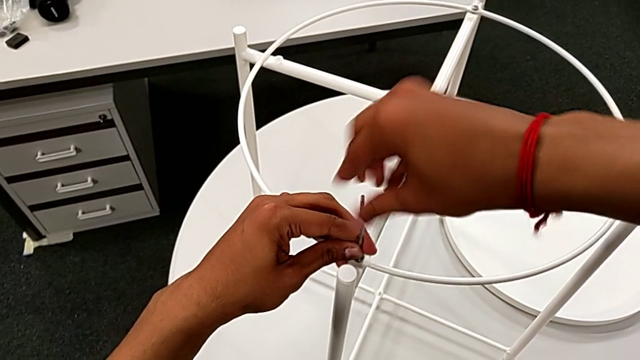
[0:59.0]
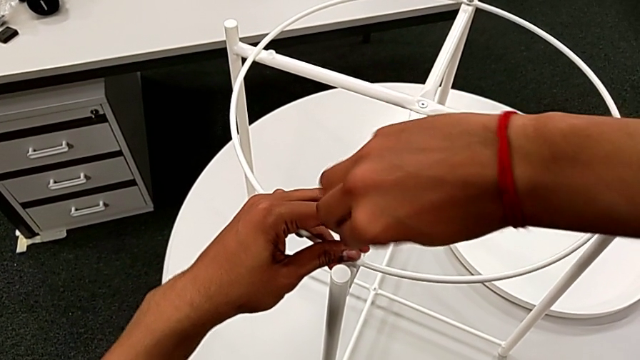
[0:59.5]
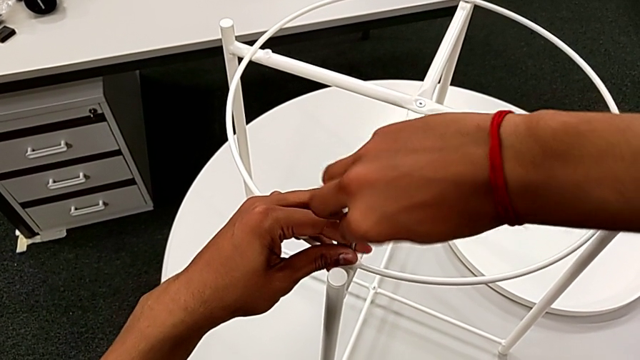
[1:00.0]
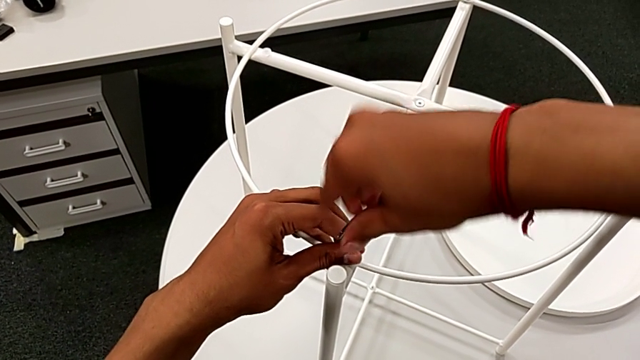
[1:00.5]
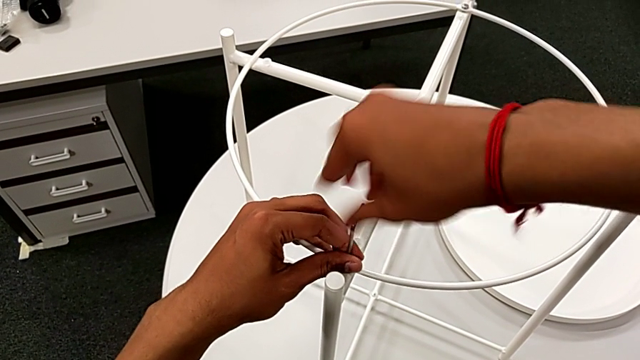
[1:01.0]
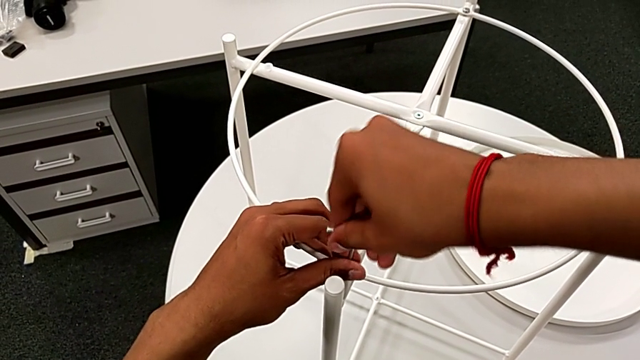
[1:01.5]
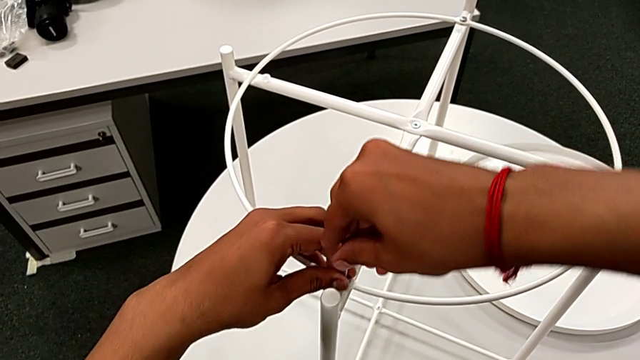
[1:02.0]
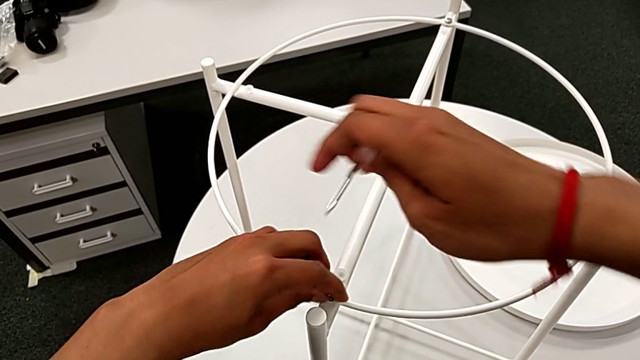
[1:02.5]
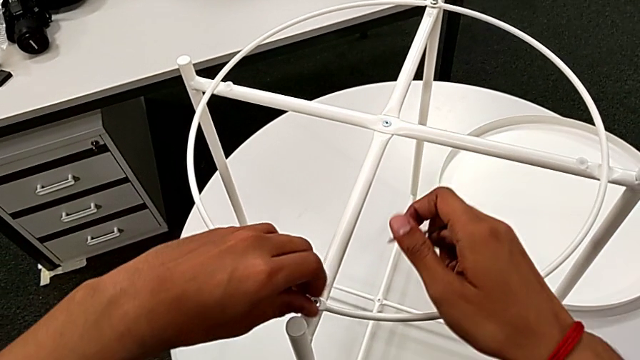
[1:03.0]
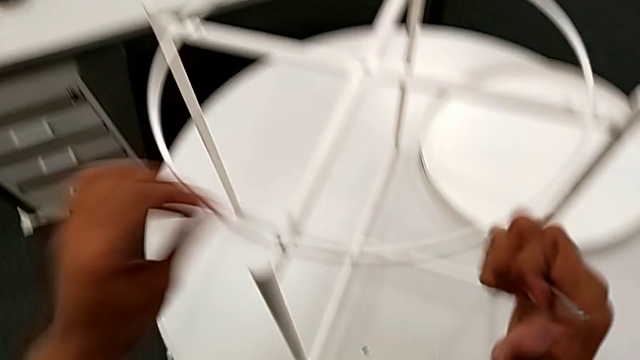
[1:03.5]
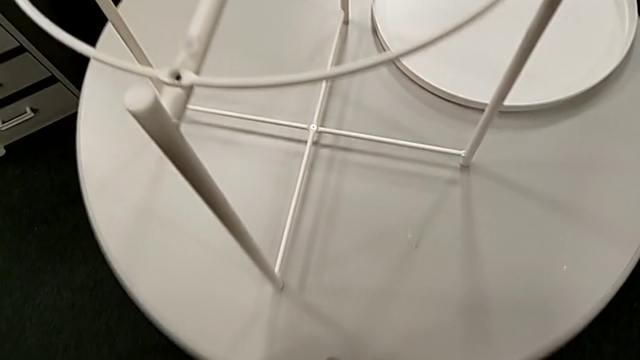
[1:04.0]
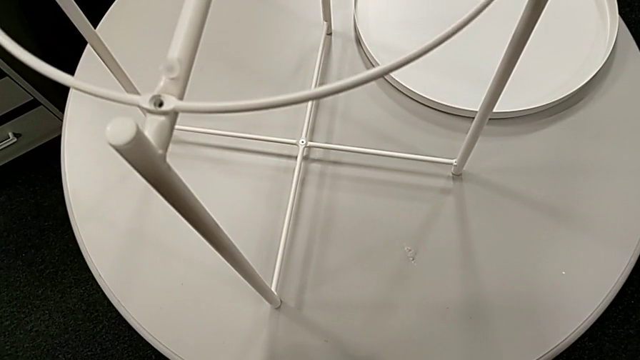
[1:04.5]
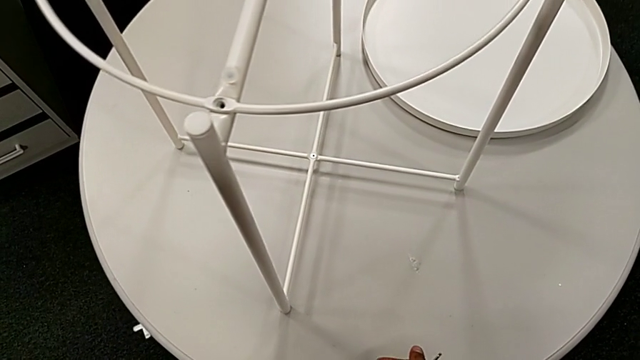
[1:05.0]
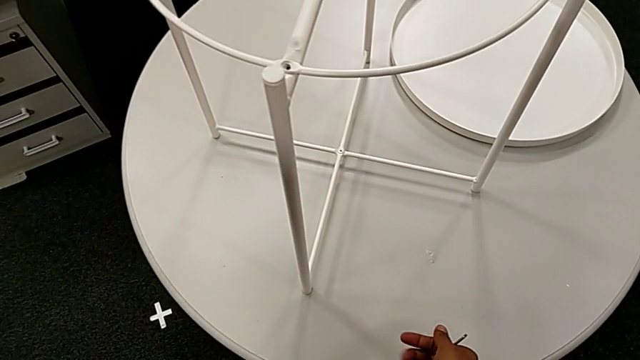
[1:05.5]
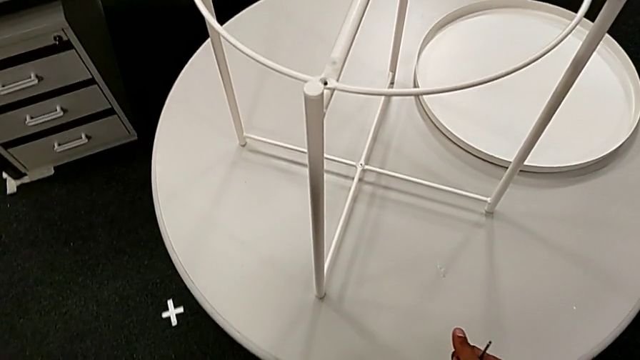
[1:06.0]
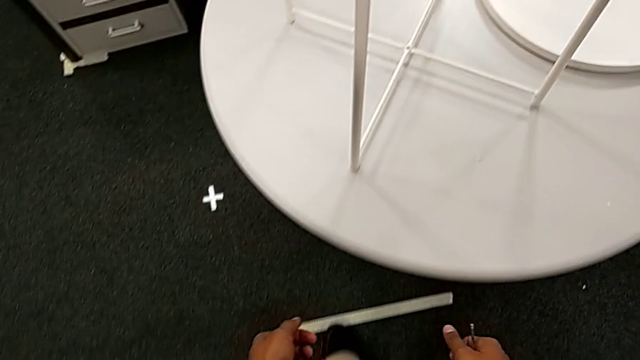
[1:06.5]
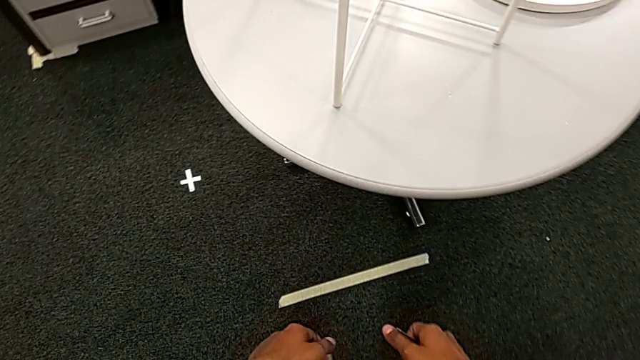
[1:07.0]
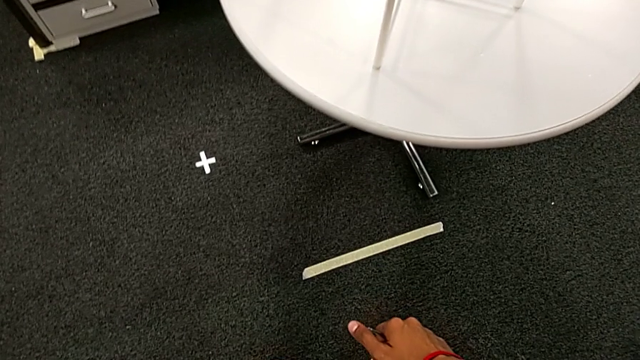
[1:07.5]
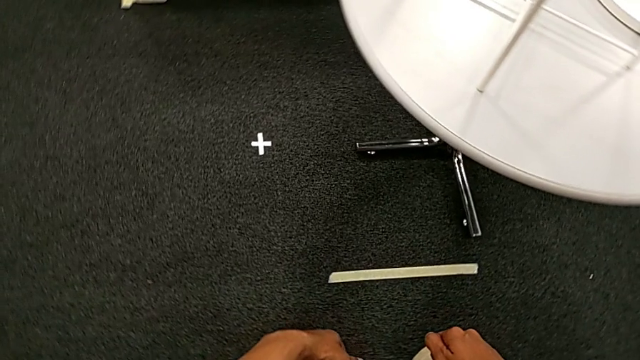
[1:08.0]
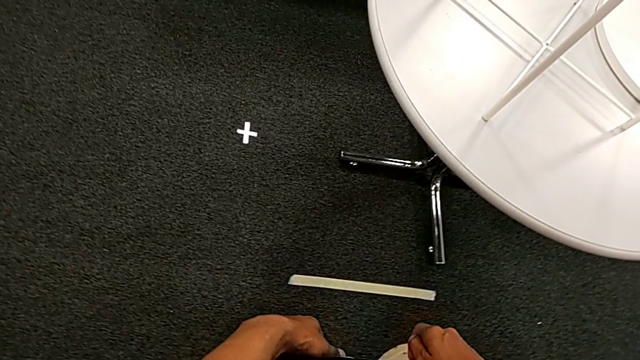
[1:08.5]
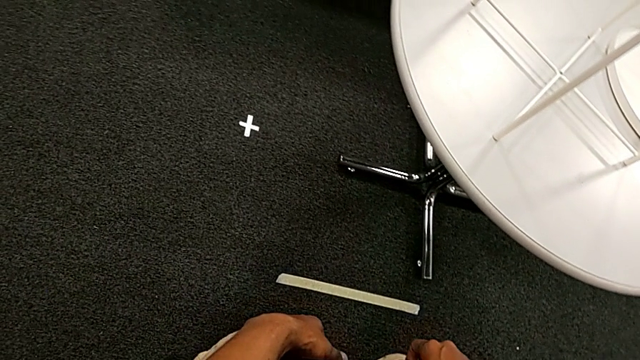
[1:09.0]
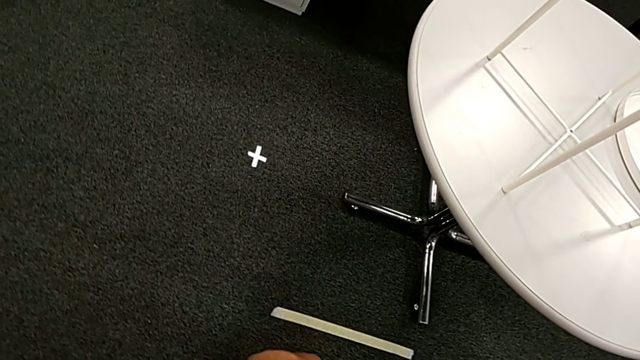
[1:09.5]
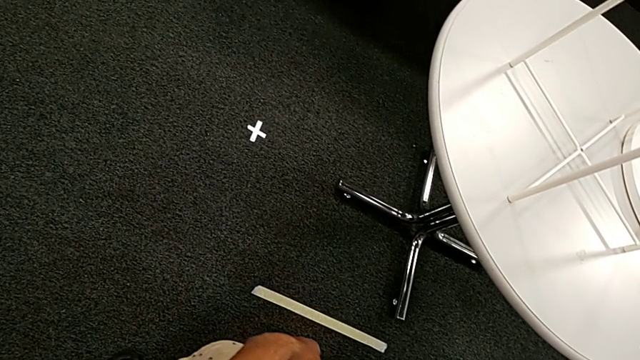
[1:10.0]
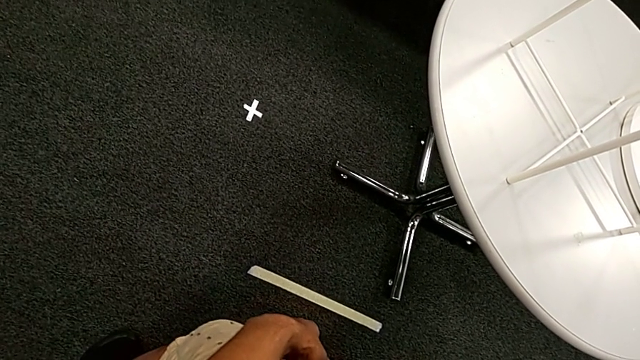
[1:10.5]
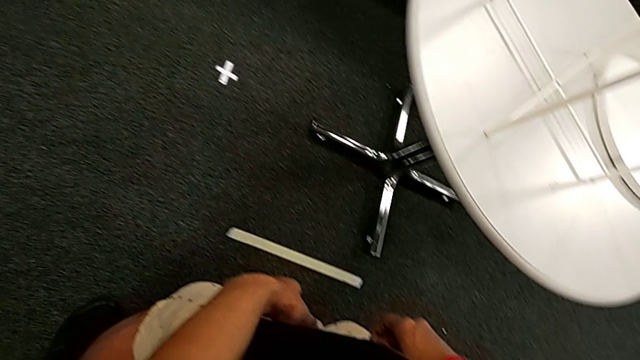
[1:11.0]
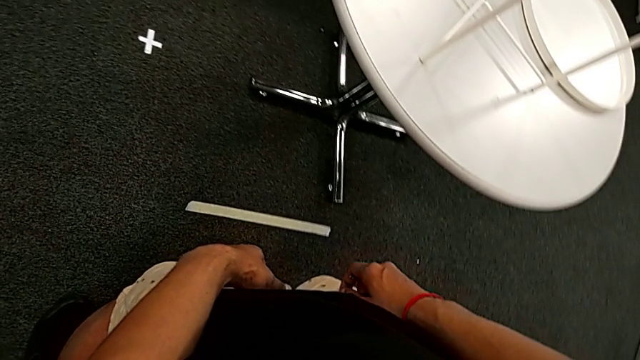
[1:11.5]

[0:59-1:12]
The camera wearer is removing the circle. They unscrew the hex socket head, withdraw the Allen wrench, unscrew the hex socket head, wrongly drop it and inspect it.

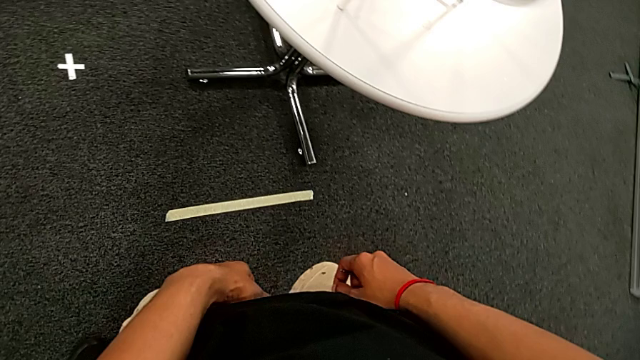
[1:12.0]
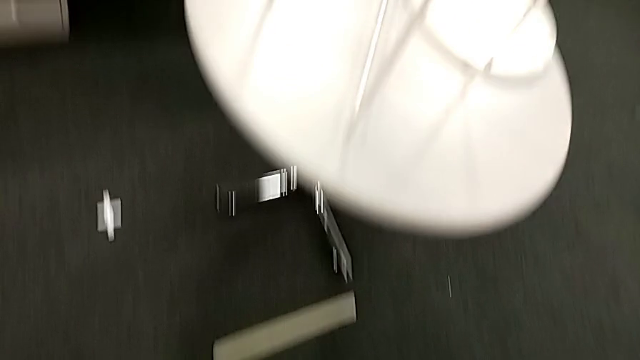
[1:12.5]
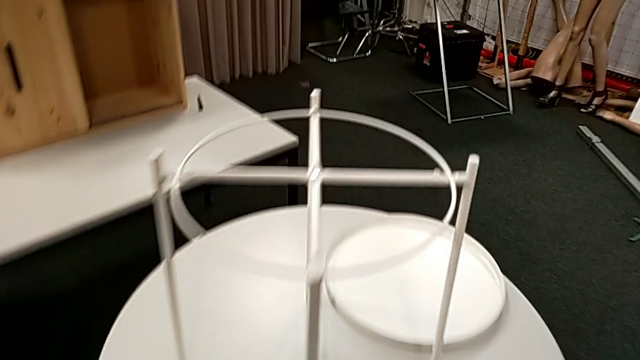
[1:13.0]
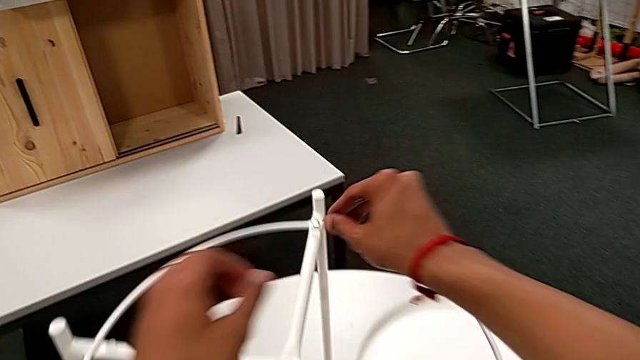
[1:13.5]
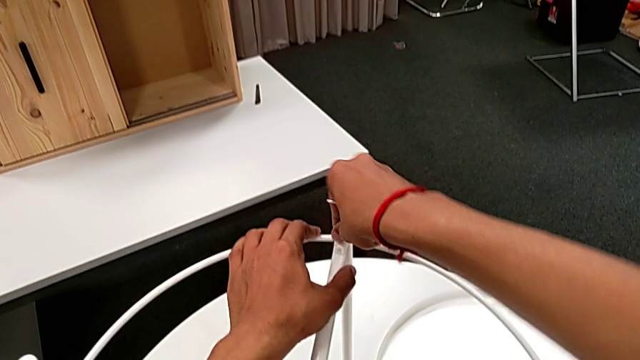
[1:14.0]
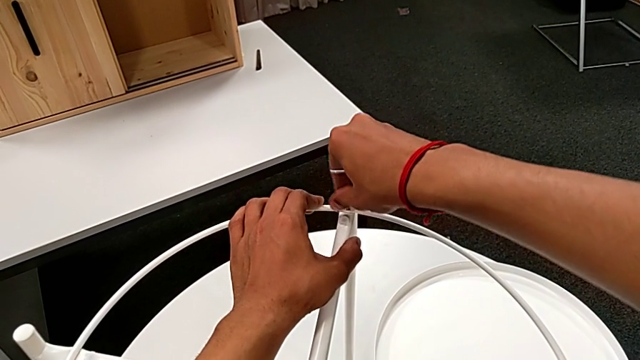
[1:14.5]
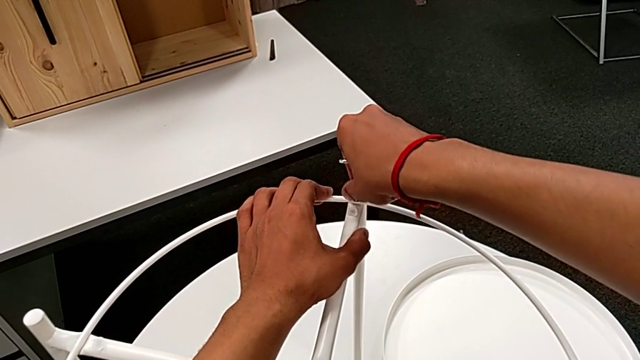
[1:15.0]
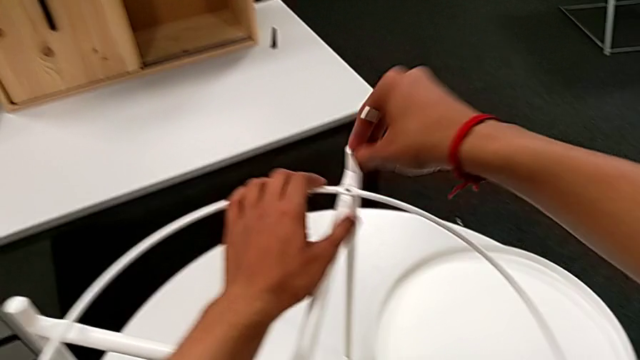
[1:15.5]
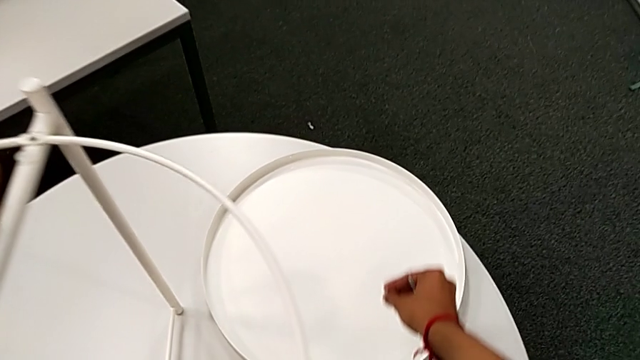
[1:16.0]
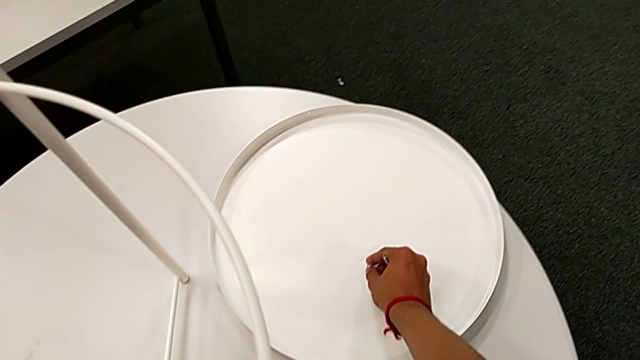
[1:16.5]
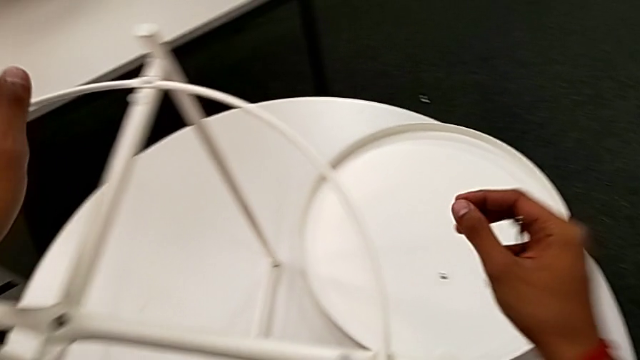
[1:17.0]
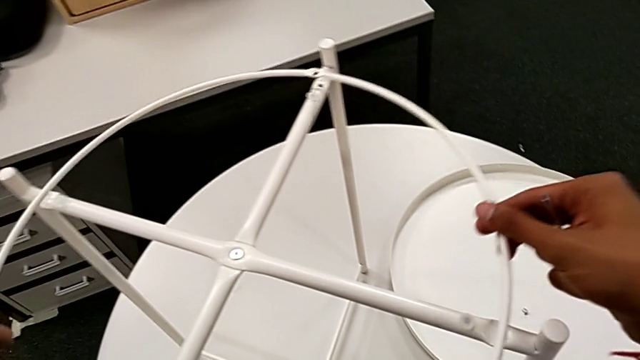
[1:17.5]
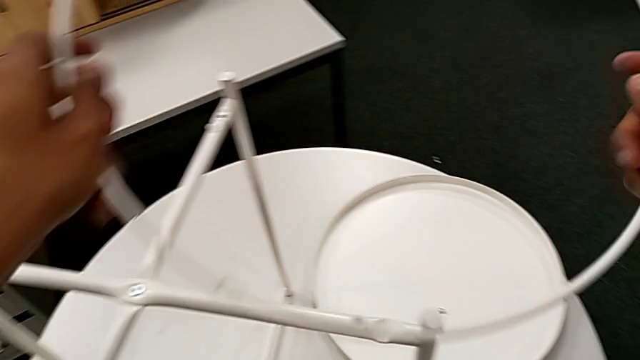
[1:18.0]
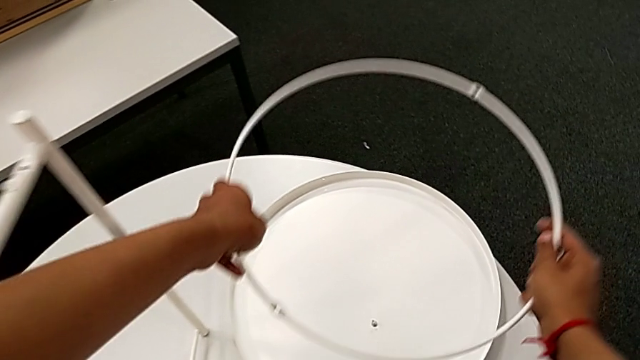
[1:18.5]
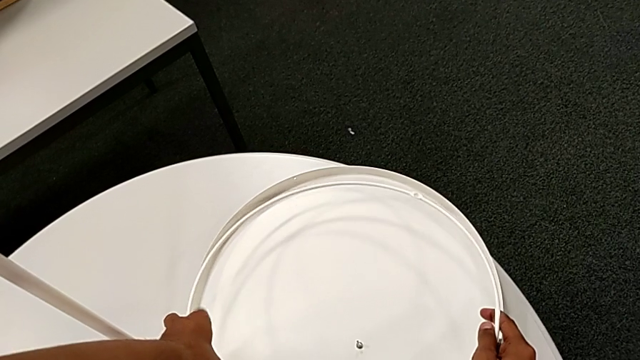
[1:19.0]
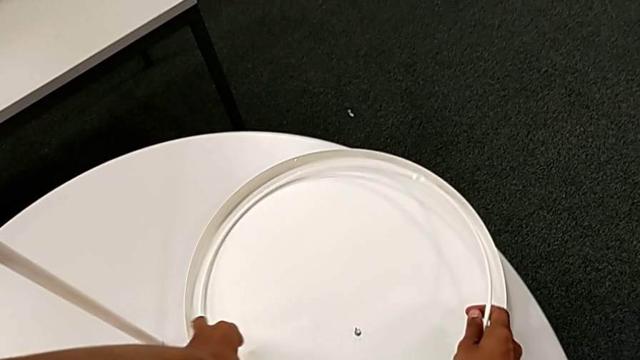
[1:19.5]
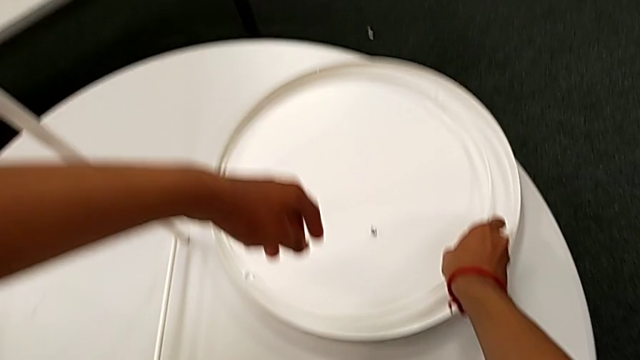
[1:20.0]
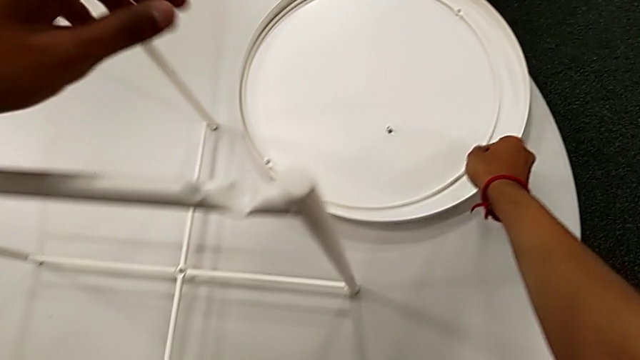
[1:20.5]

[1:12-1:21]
The camera wearer is removing the circle. They approach the hex socket head, unscrew it, disassemble it, place it, disassemble the circle and place it.
